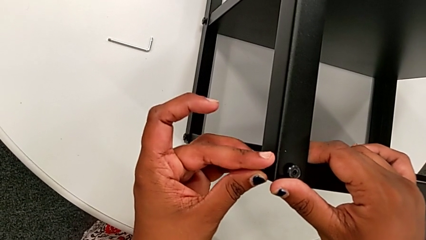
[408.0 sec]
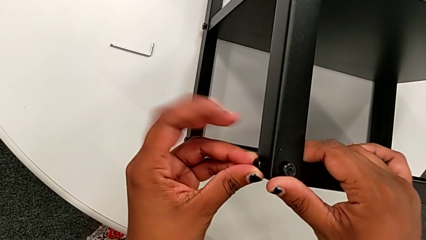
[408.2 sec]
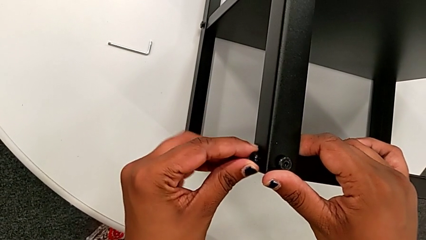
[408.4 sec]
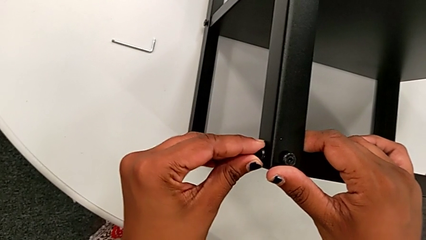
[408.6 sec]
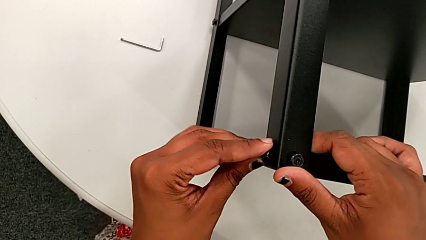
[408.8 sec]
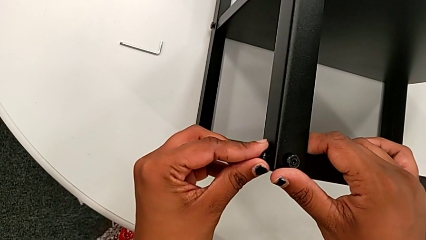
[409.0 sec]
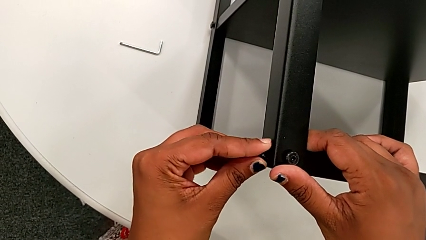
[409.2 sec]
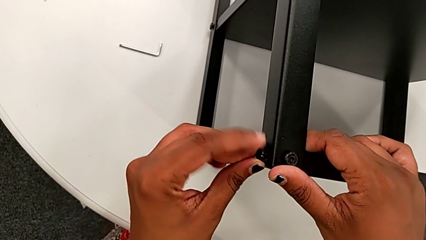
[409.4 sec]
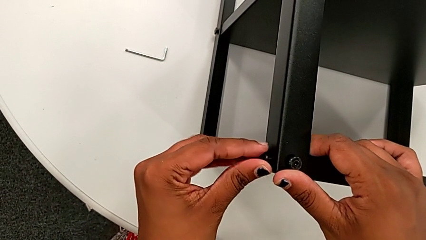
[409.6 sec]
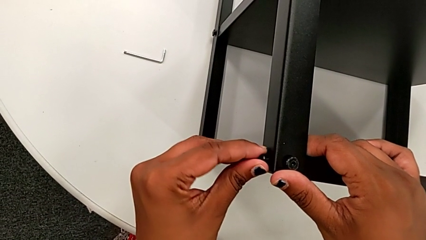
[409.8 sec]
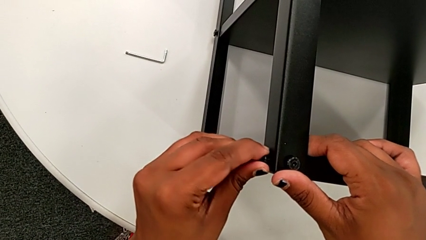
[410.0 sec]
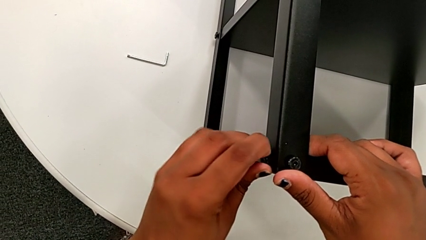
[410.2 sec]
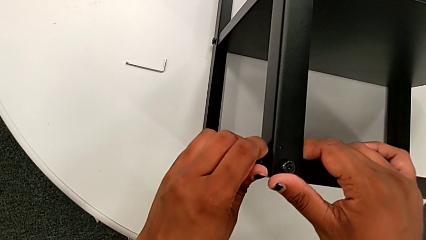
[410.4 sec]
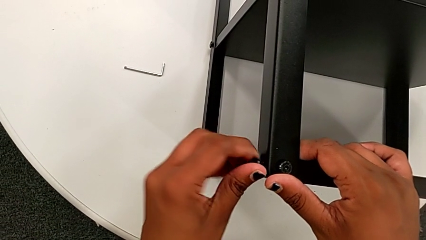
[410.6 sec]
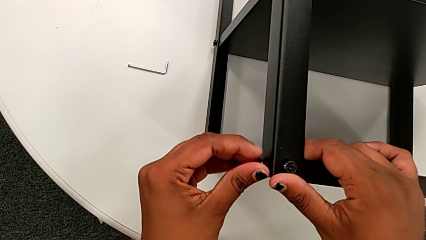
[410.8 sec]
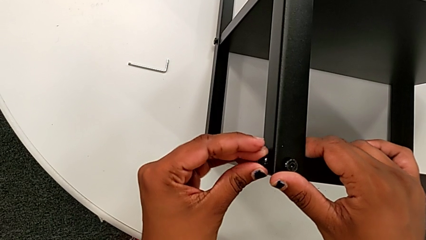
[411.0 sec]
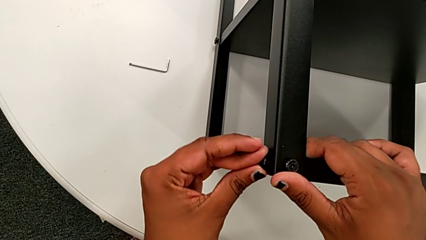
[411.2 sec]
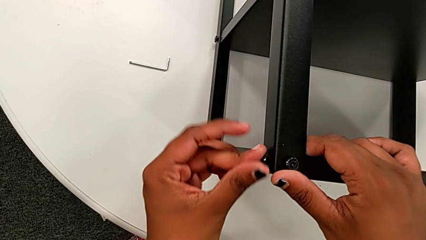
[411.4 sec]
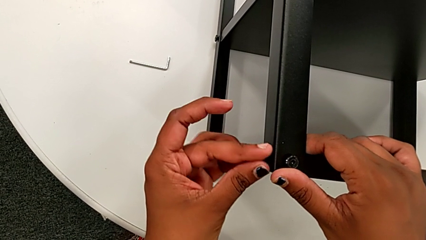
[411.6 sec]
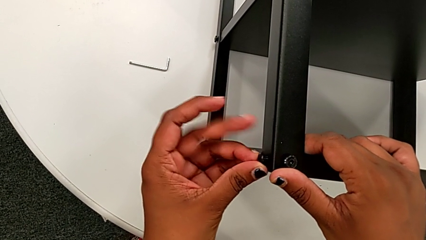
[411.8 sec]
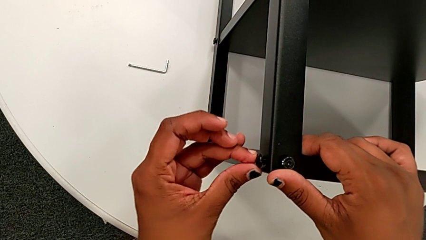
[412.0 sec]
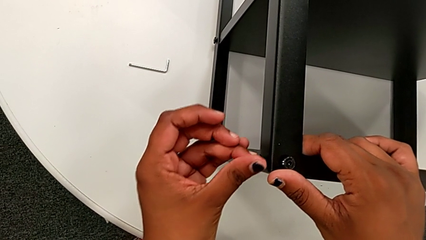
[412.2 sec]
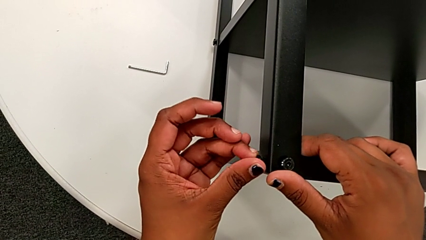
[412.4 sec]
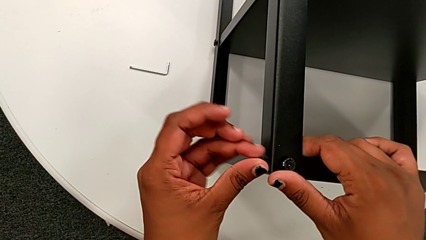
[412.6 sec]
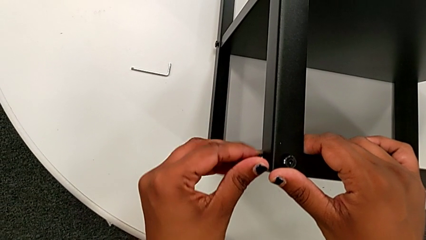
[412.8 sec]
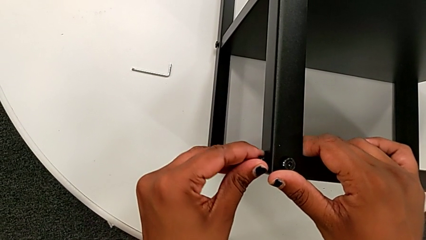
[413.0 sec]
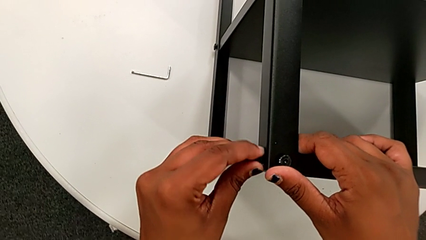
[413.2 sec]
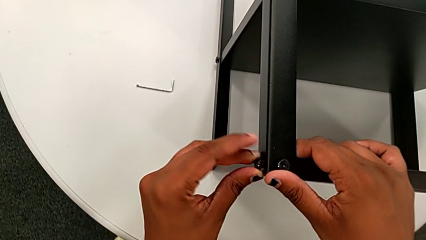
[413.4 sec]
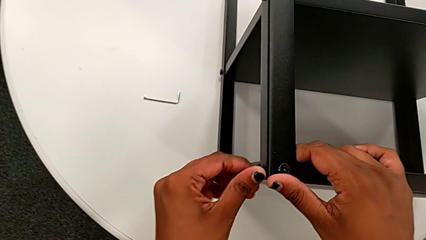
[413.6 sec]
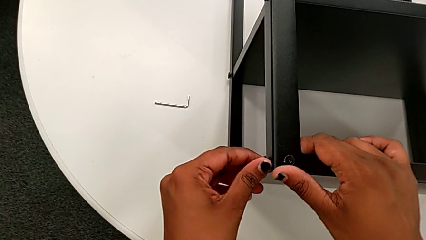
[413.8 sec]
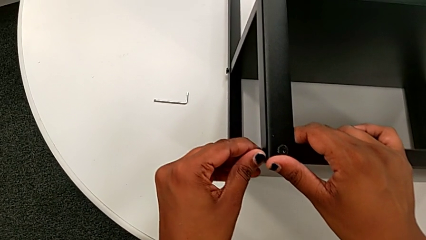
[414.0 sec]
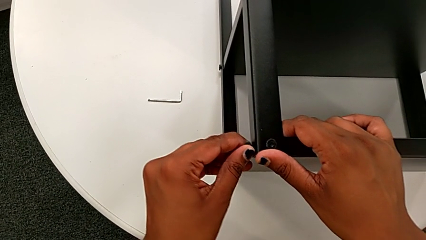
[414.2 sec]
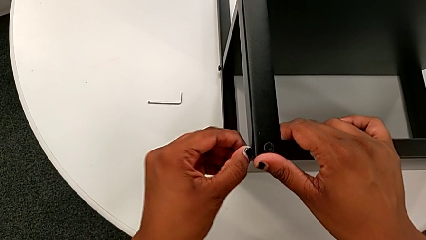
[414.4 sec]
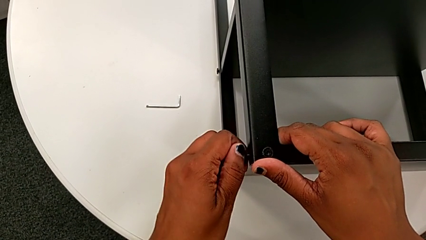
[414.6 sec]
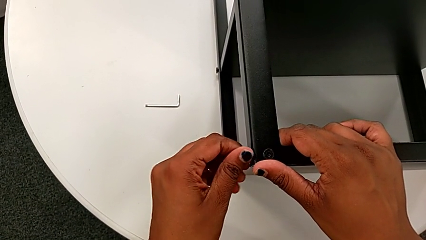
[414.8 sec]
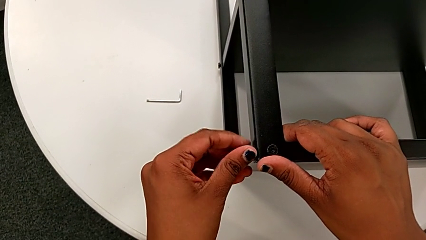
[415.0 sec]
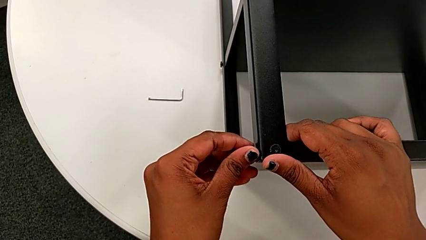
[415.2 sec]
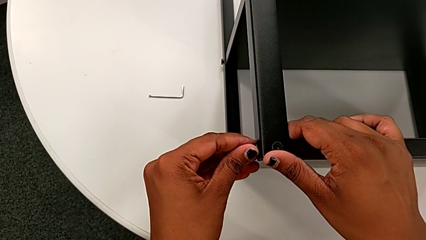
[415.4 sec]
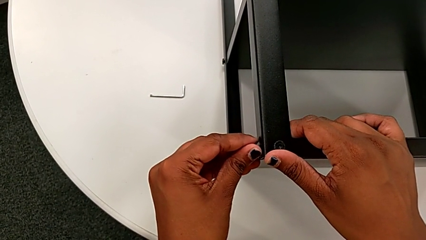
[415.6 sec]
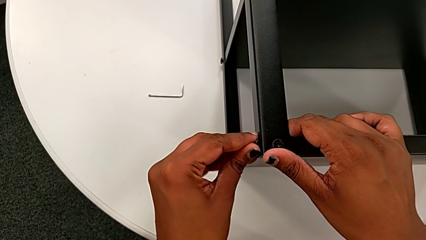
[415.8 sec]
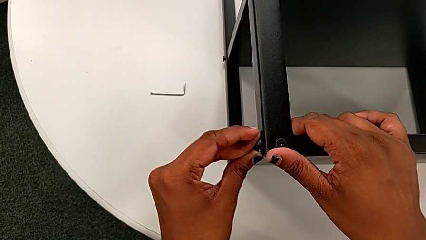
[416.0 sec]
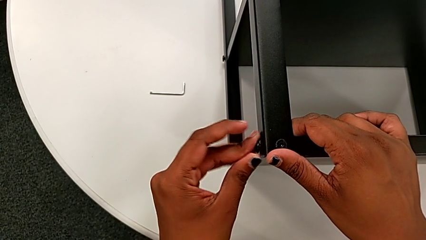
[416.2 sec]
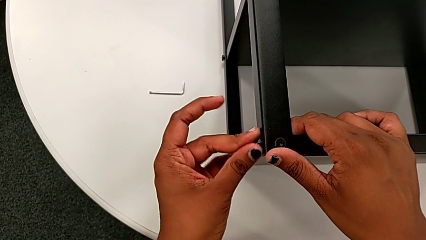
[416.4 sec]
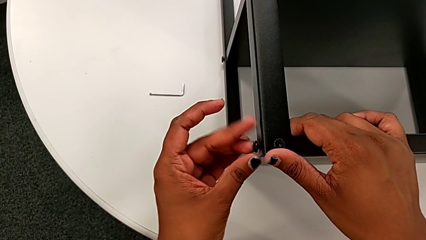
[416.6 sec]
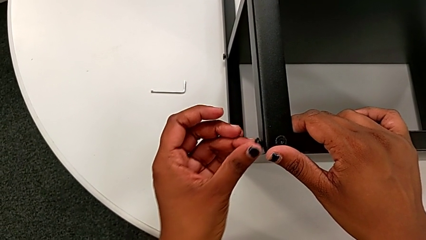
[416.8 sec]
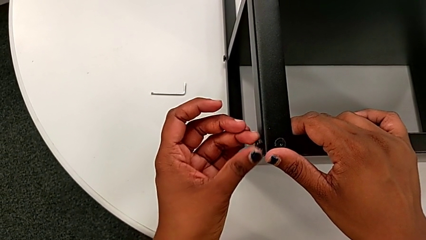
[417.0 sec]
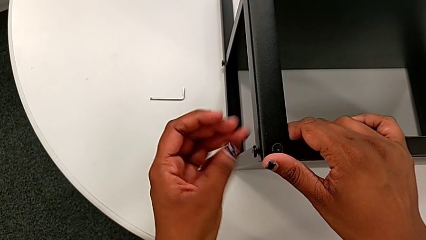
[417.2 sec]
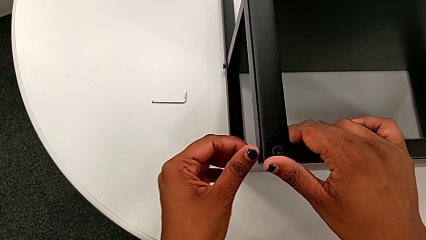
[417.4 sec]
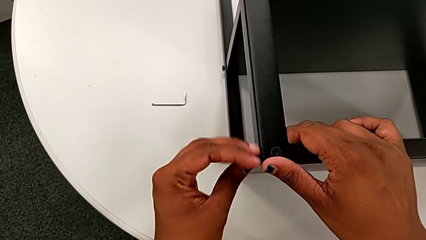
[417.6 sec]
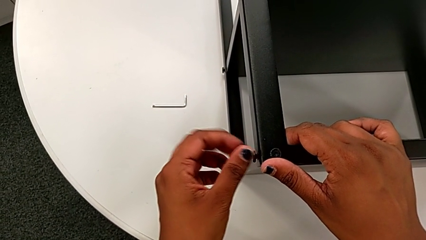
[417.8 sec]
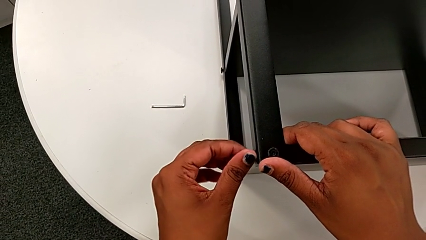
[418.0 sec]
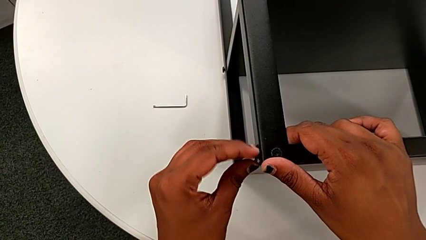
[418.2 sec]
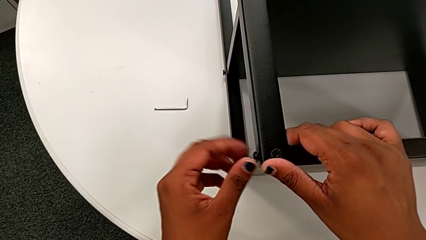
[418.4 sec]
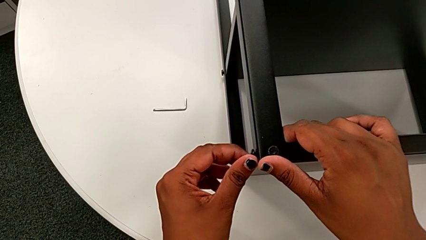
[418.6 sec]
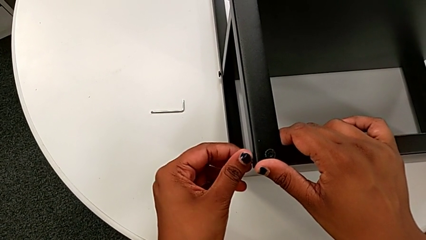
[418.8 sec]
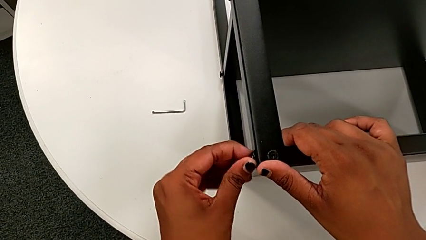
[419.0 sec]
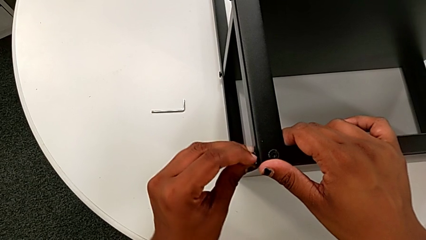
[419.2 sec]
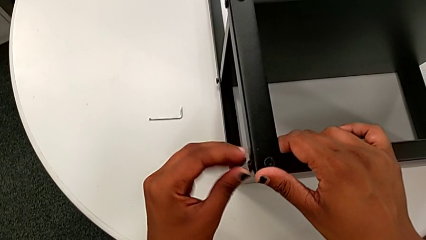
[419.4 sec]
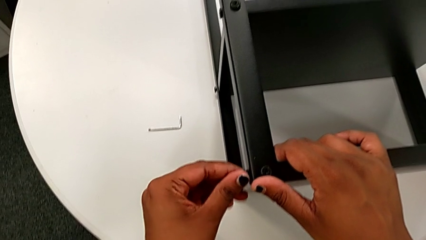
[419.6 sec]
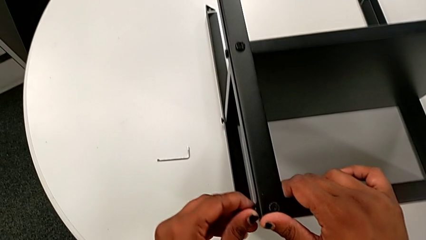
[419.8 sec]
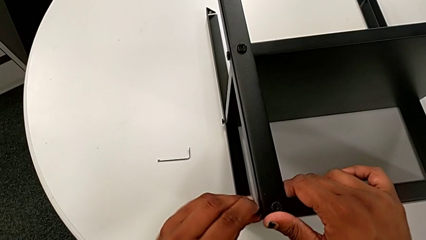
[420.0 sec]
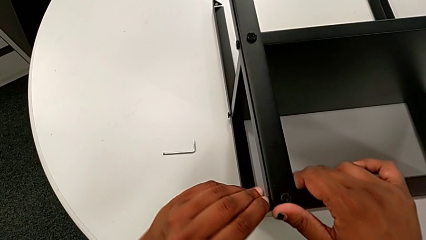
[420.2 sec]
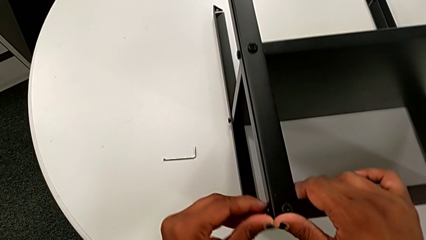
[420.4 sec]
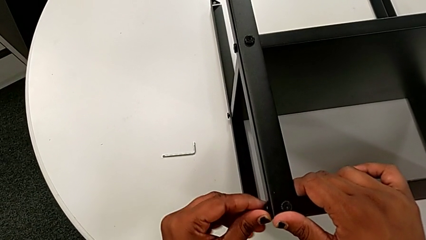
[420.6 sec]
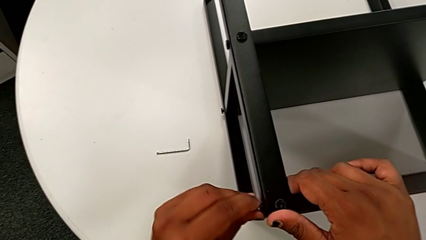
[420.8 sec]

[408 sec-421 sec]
The camera wearer is screwing the legs of the top tray. They keep inserting the hex socket head and screw it.

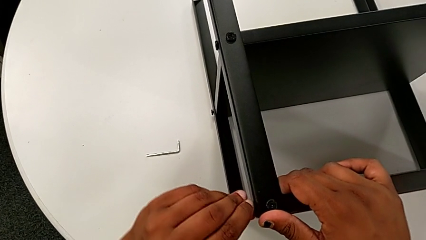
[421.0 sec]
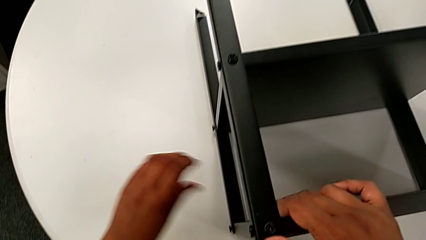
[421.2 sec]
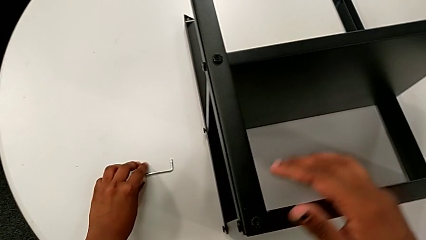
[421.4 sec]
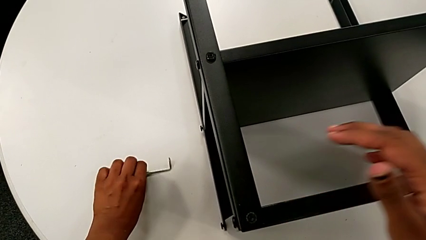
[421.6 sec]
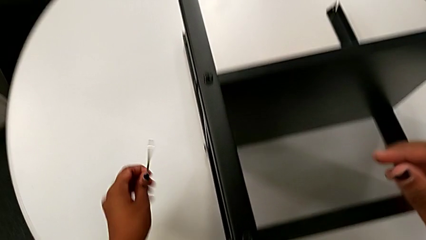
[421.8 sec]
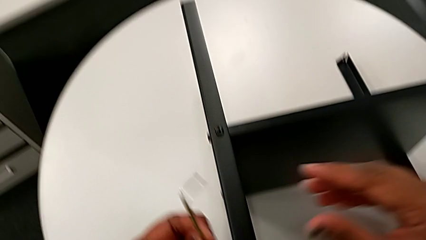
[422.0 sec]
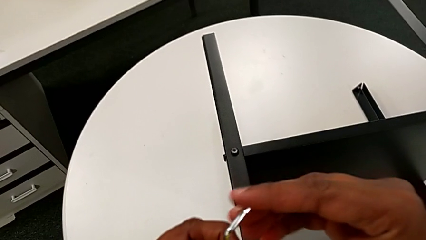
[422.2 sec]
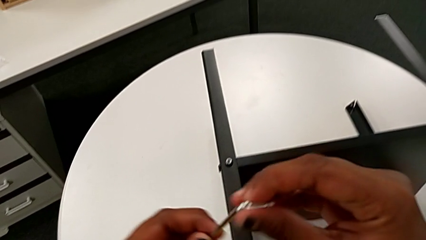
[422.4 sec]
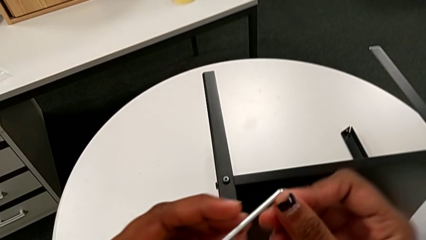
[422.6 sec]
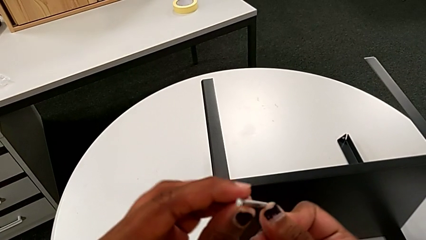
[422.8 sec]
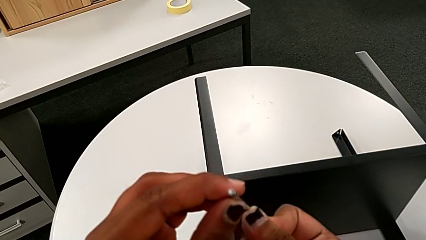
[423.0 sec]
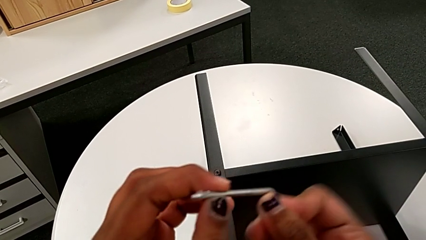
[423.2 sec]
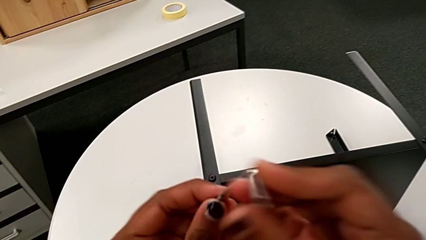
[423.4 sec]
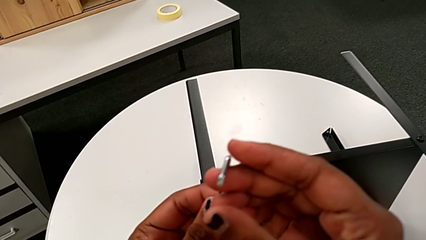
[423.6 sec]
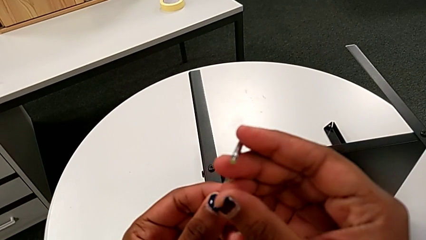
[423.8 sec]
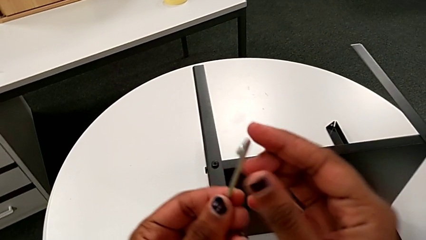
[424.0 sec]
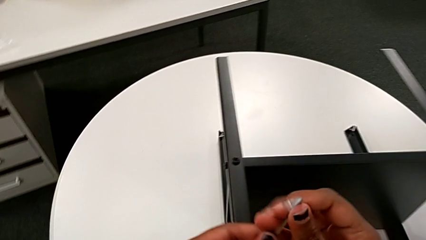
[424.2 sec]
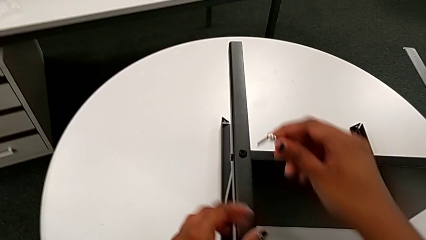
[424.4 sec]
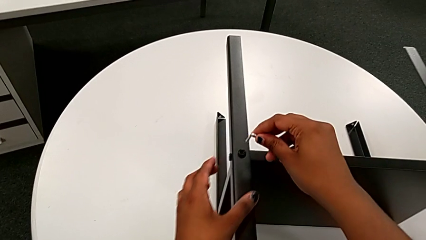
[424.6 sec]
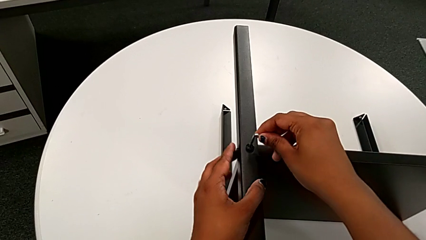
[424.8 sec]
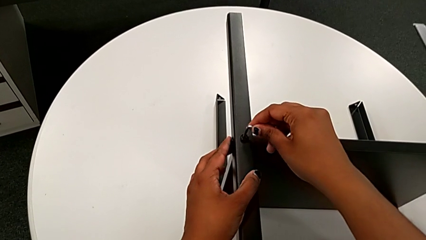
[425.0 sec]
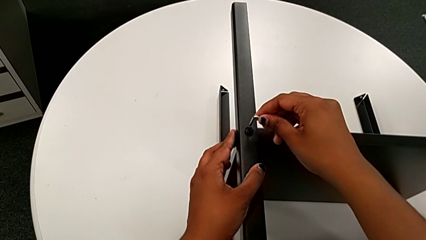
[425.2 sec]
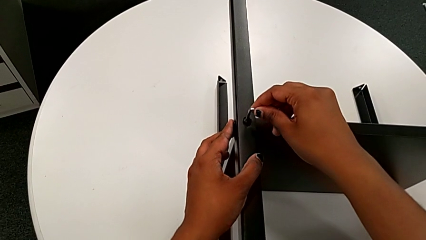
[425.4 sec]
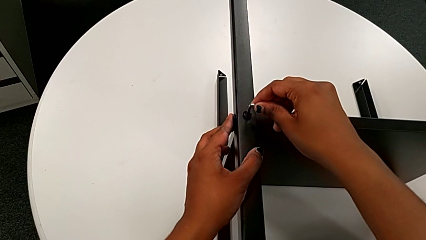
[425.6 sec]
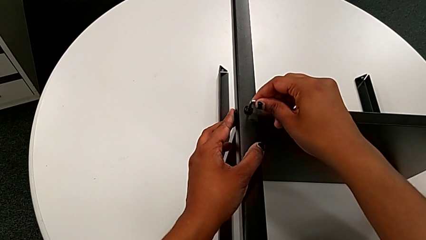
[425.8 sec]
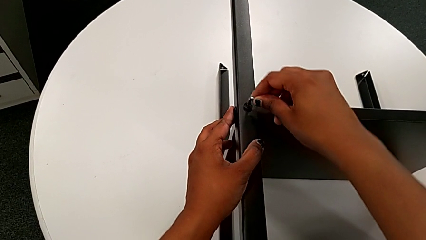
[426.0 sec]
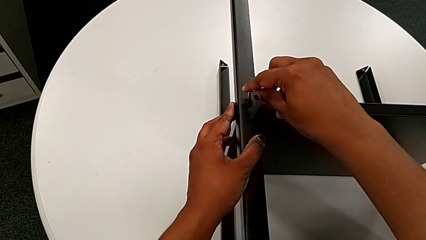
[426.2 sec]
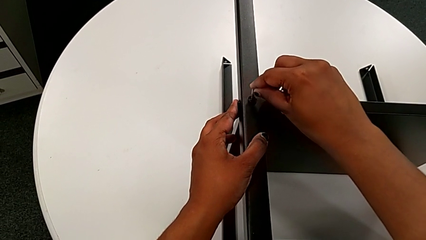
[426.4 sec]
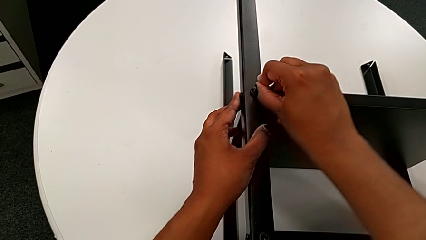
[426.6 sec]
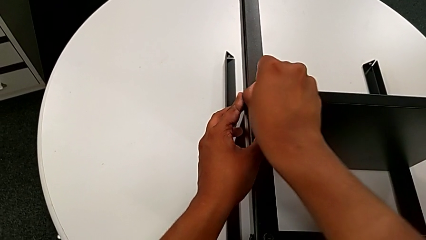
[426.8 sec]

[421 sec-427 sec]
The camera wearer is tightening the screws on the nightstand. They grab the Allen wrench with the left hand, grab it with the right hand, inspect it and insert it with the right hand.
